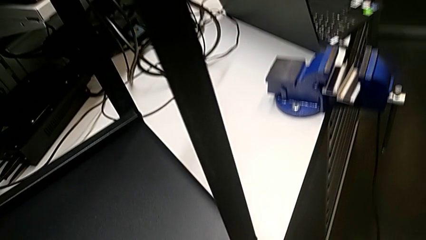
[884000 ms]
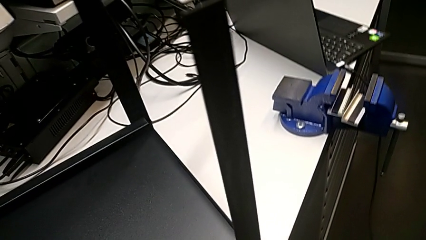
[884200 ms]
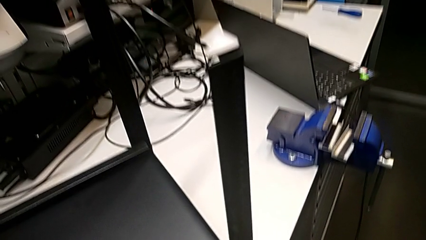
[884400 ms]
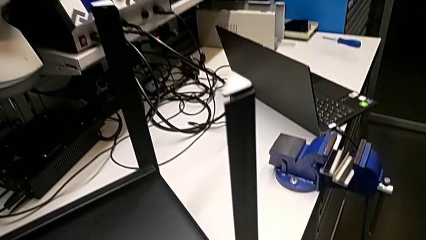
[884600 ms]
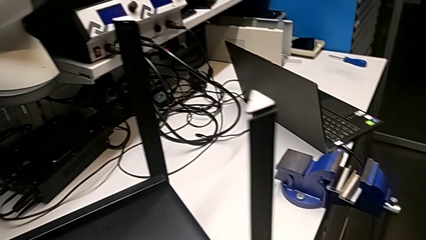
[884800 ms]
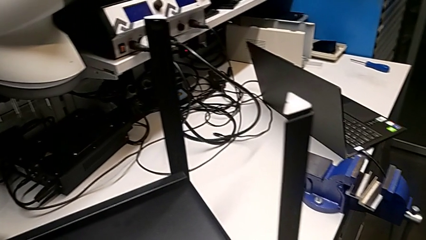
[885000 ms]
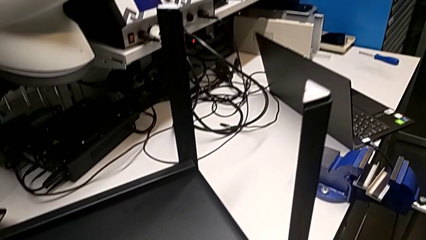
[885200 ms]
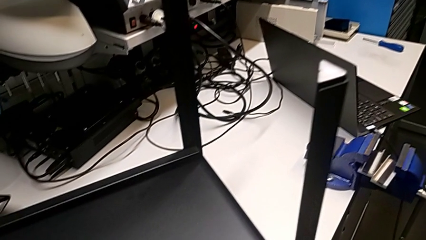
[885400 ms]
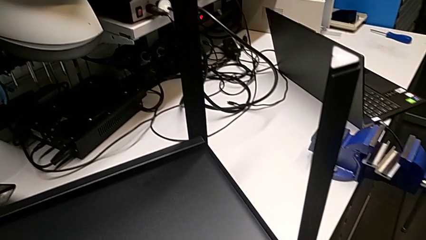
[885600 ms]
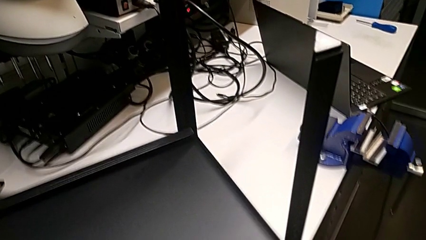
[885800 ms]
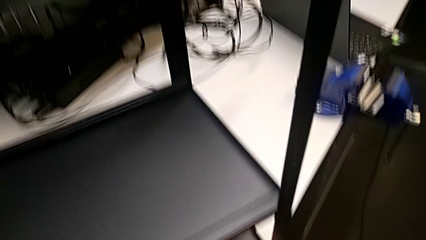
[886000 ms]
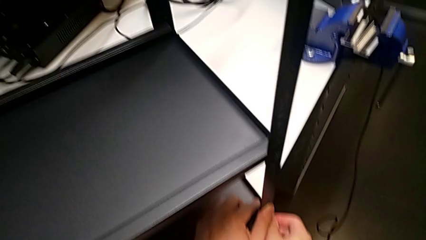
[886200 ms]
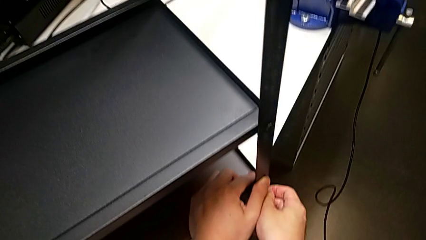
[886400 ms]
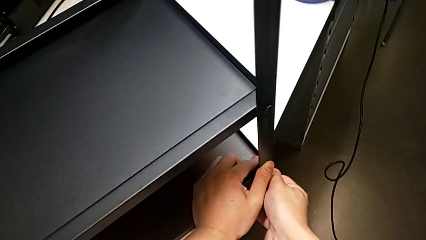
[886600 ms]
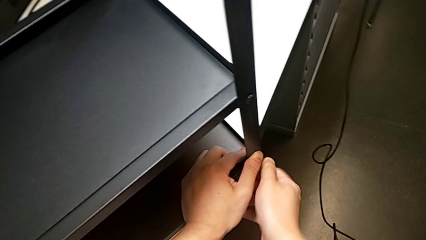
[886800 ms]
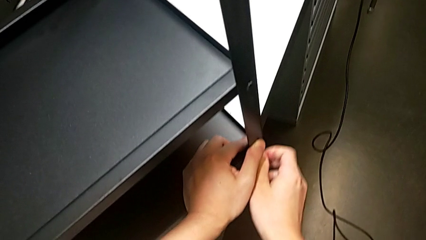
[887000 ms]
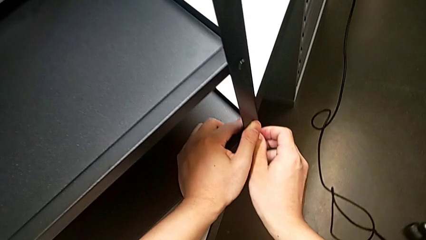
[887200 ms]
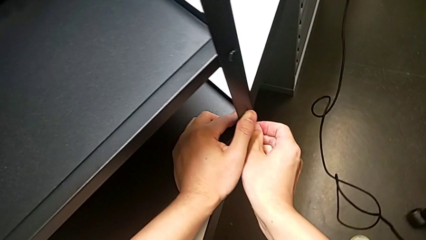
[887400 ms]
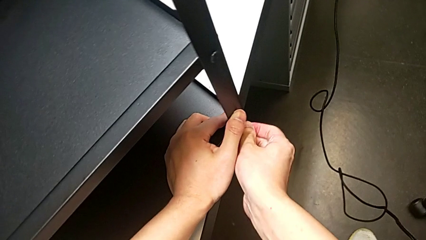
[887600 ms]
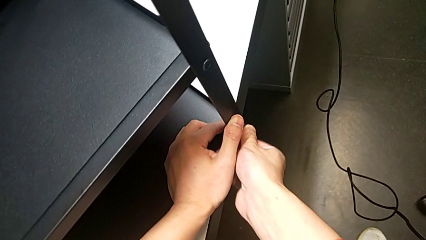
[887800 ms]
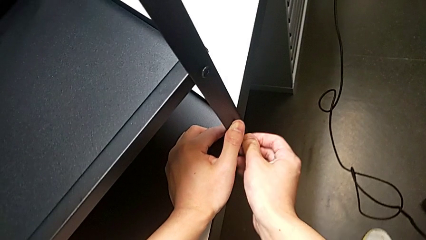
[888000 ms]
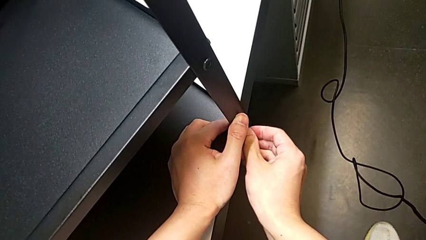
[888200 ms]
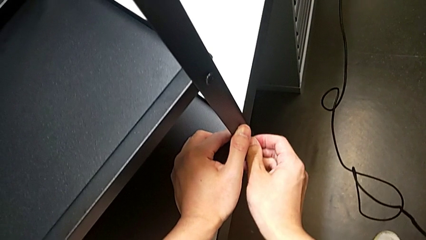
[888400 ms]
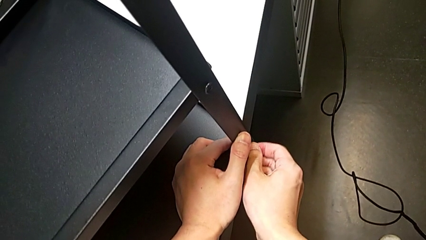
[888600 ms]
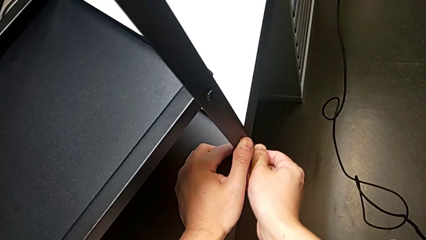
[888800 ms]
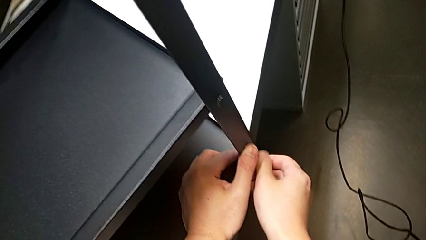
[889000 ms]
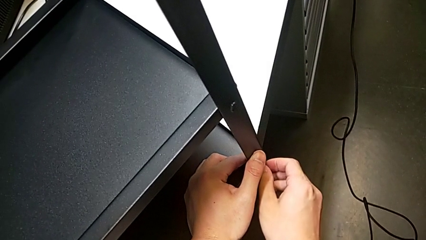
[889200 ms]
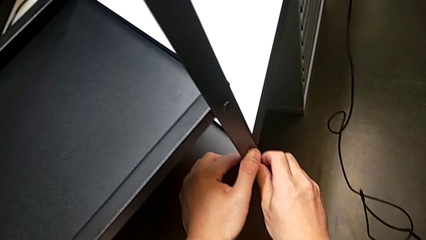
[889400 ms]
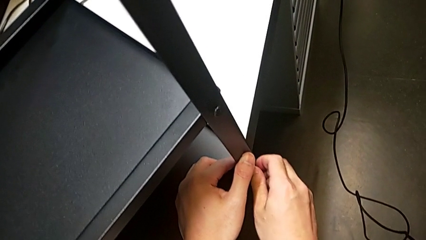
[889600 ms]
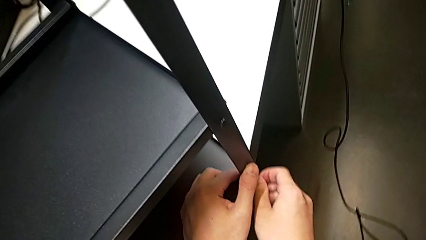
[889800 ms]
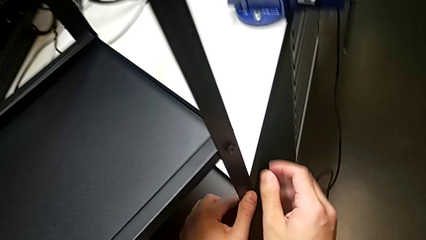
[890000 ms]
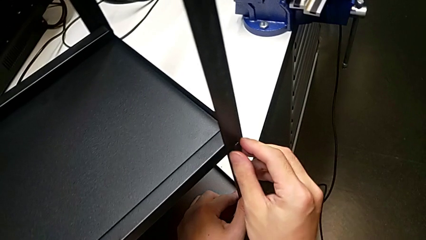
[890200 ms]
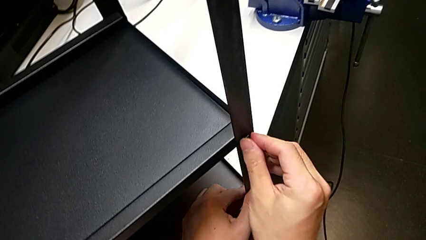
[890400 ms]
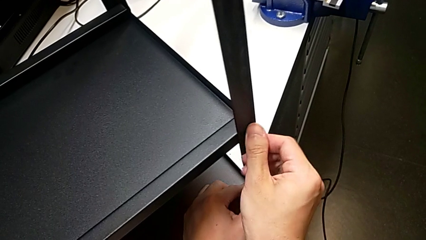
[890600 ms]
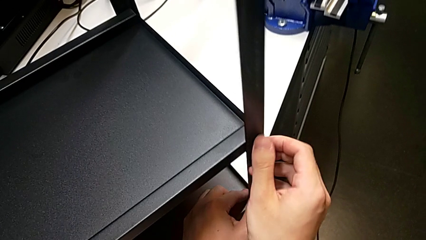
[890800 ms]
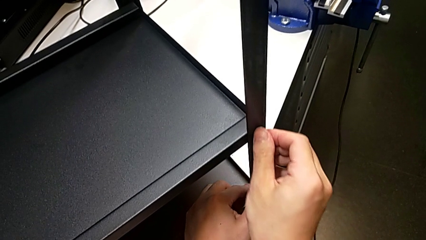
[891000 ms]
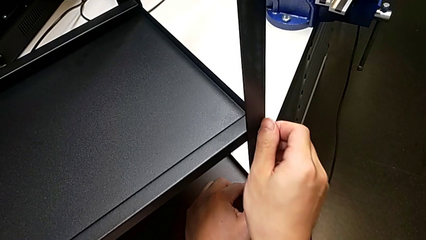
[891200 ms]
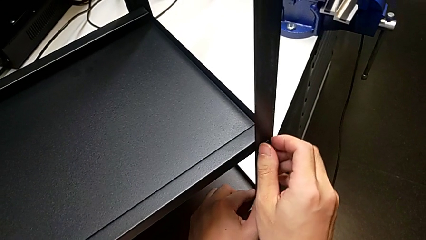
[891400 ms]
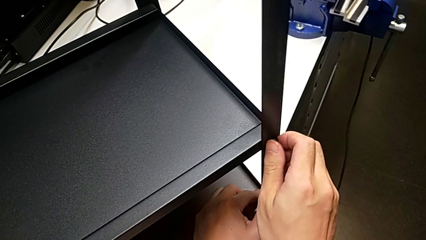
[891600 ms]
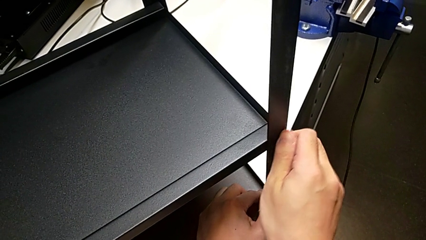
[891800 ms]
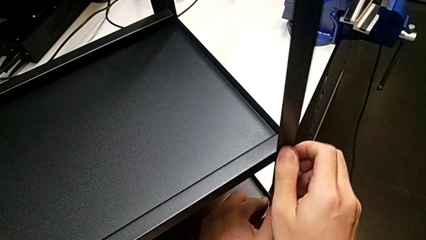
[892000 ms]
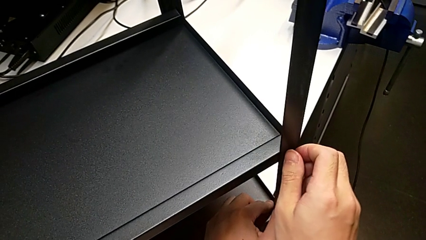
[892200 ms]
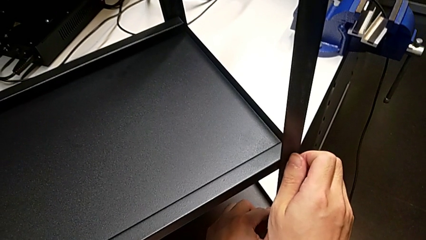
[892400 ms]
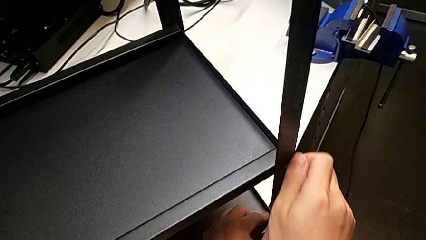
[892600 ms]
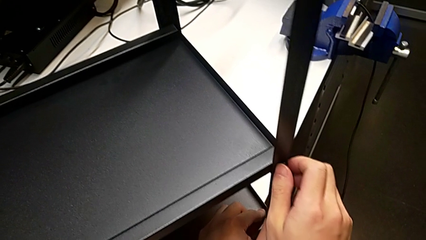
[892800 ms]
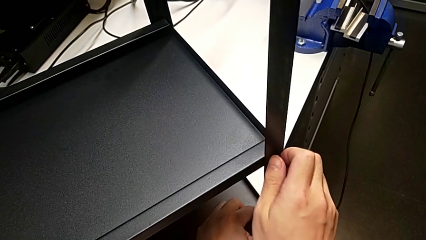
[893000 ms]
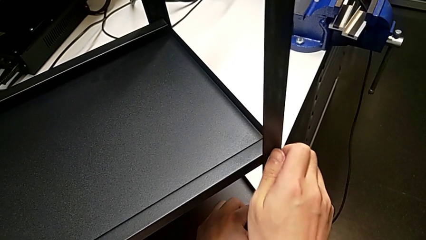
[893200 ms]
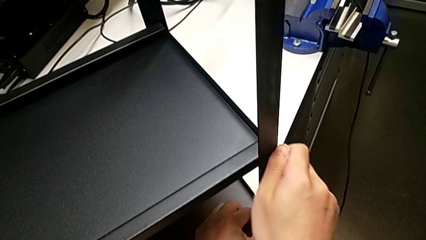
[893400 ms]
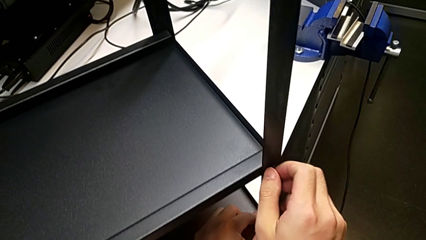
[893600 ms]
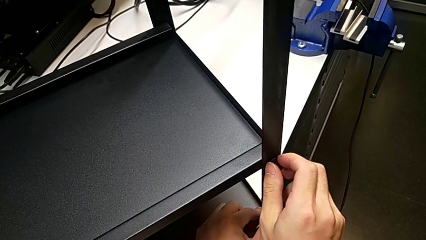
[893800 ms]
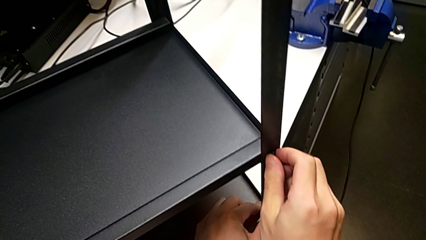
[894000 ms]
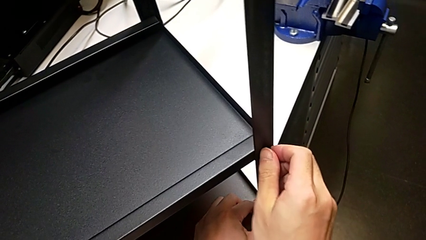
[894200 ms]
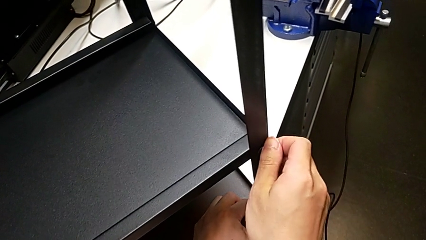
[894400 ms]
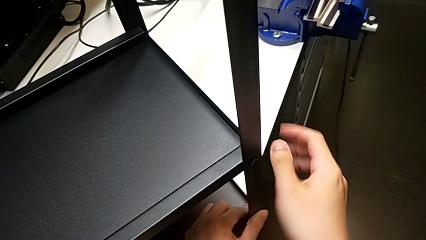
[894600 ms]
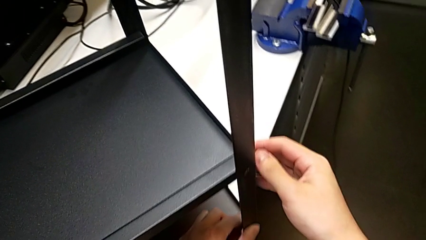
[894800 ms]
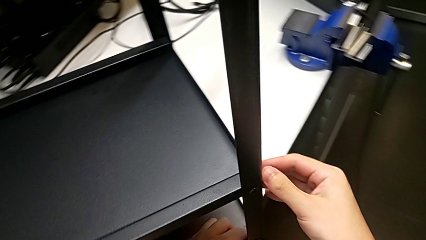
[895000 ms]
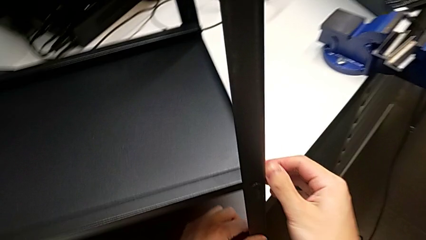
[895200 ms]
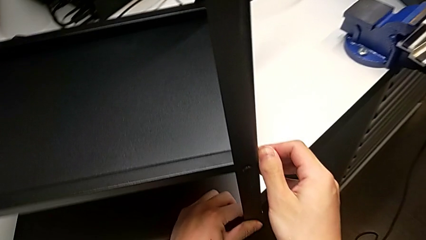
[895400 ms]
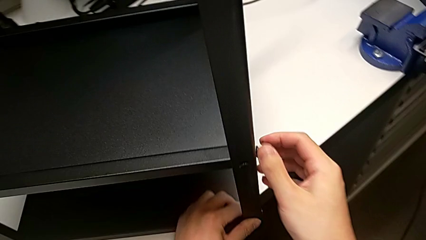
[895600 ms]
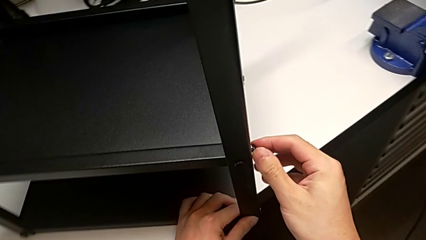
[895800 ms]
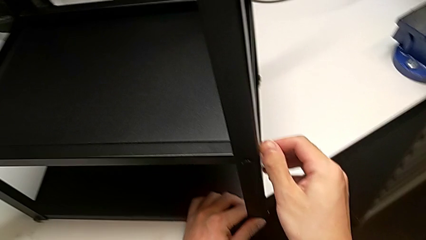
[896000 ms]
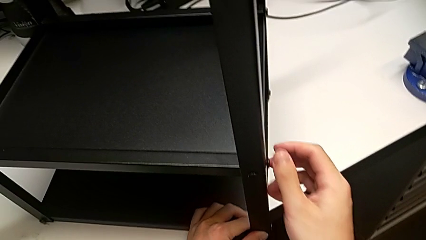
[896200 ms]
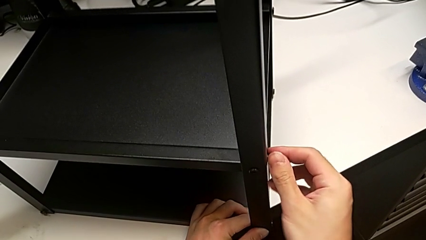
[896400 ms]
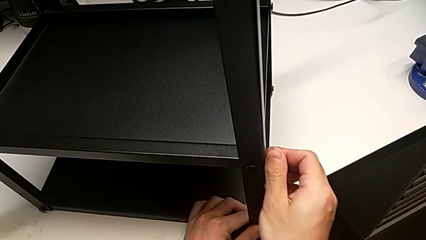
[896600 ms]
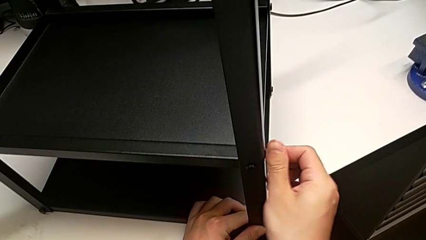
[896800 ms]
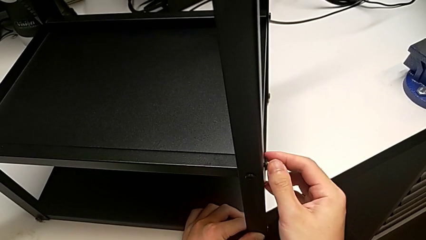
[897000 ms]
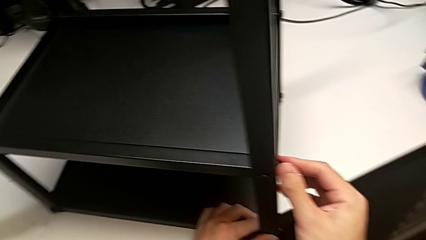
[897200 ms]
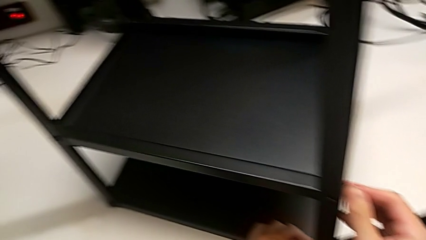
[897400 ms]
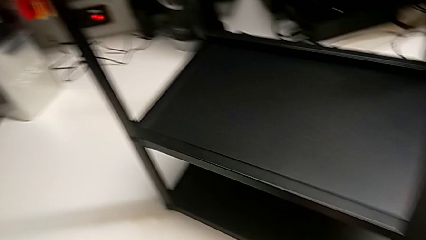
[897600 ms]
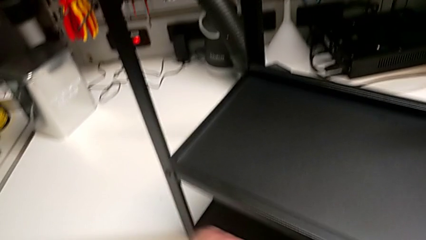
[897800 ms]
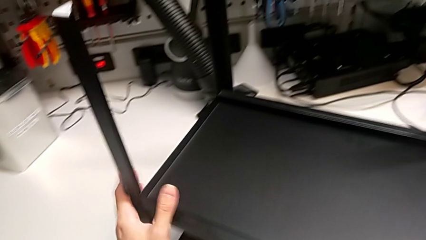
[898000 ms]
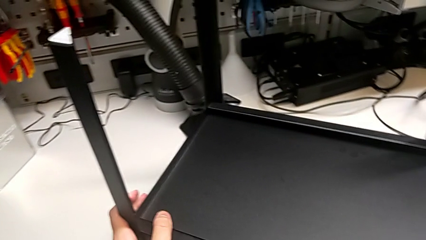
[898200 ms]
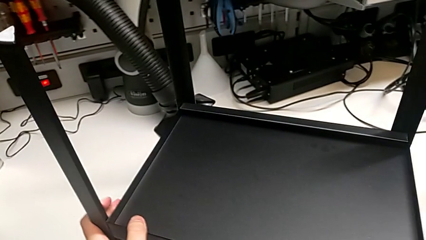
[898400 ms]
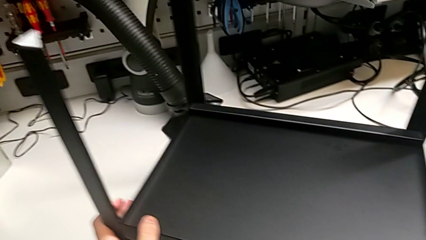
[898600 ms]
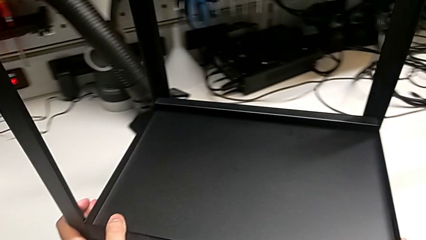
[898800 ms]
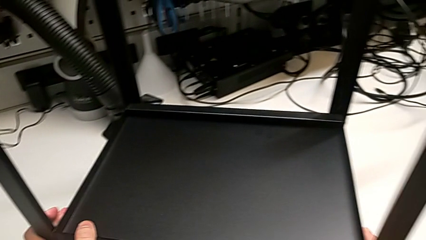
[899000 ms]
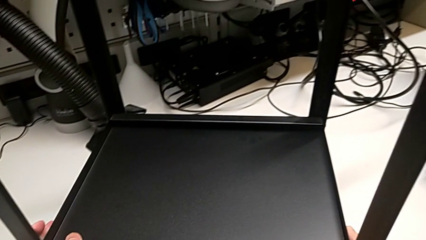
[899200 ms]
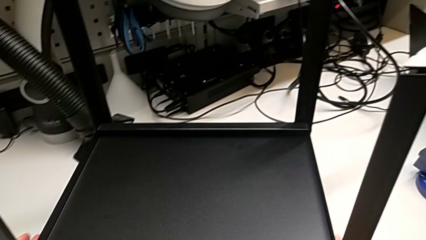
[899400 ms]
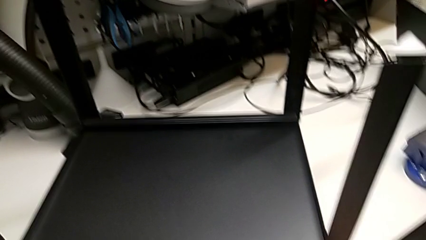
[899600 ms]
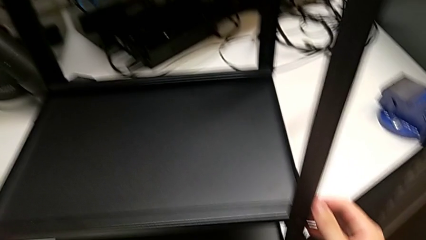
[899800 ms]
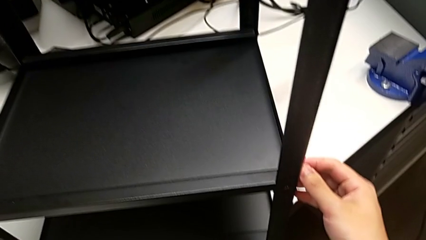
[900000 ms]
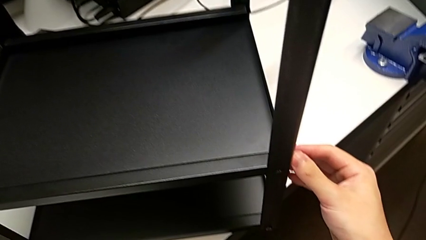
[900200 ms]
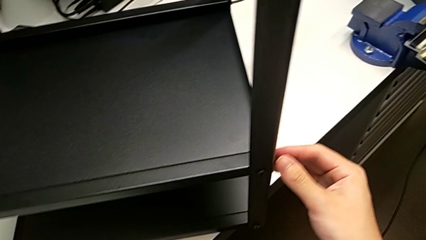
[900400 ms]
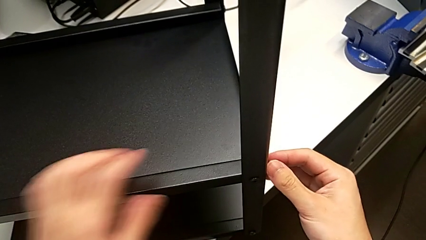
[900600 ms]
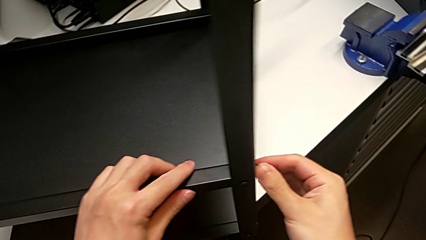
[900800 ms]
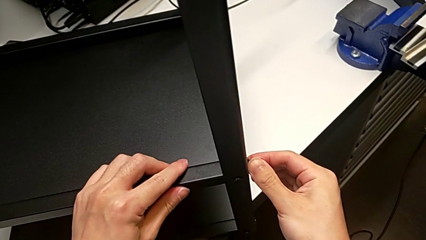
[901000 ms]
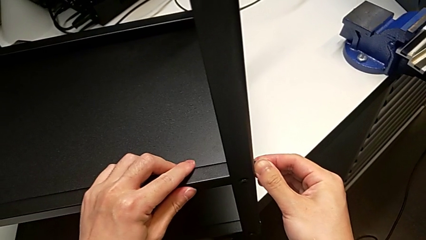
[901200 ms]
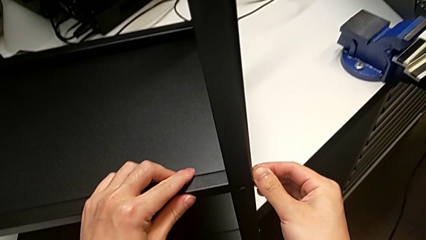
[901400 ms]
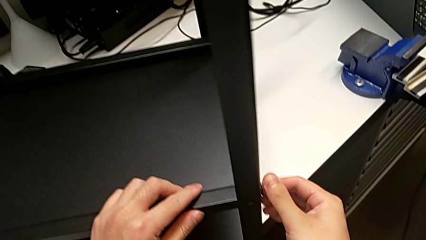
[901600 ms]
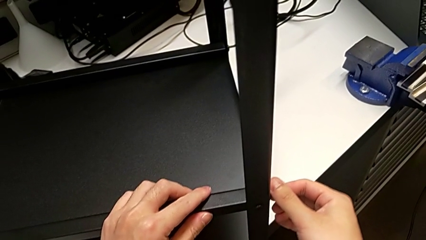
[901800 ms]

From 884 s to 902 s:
The camera wearer is screwing the top shelf into place. They keep screwing the second hex socket head, screw the bottom hex socket head twice and align the tray.
